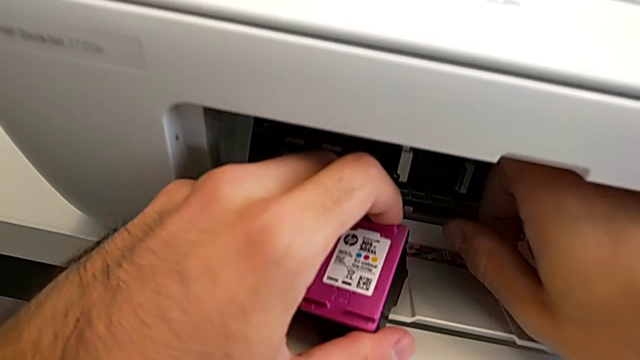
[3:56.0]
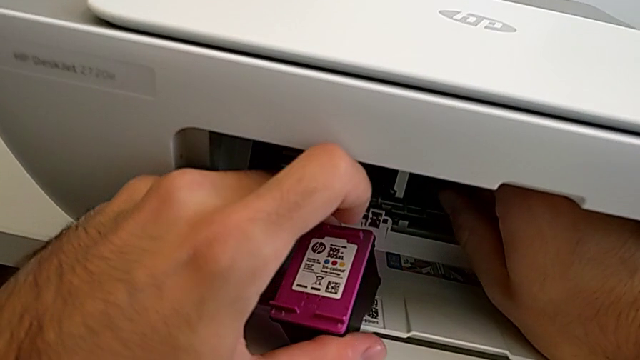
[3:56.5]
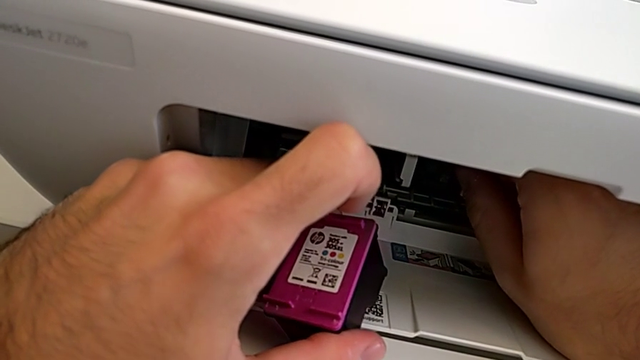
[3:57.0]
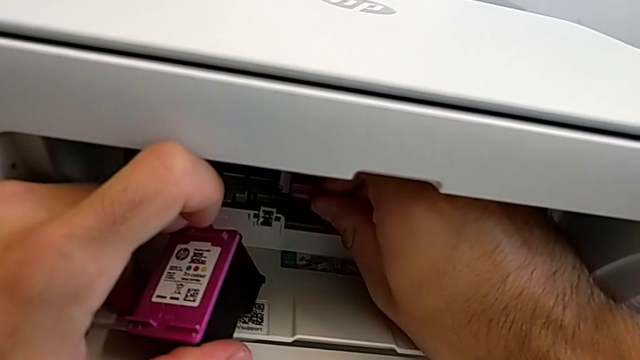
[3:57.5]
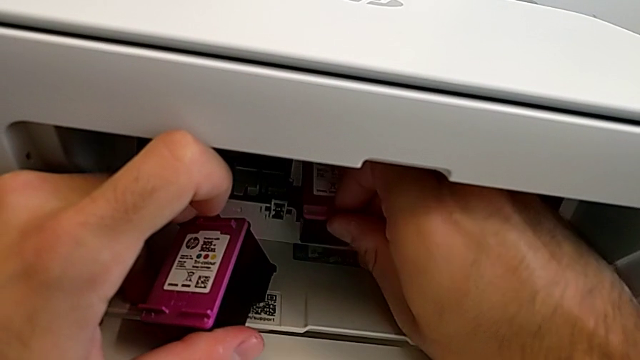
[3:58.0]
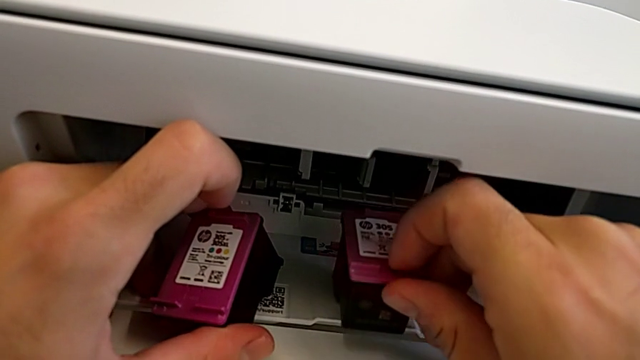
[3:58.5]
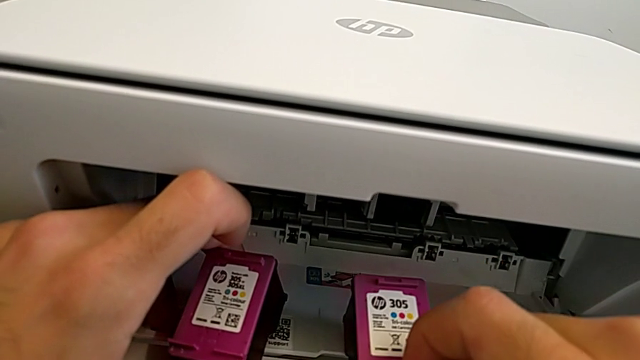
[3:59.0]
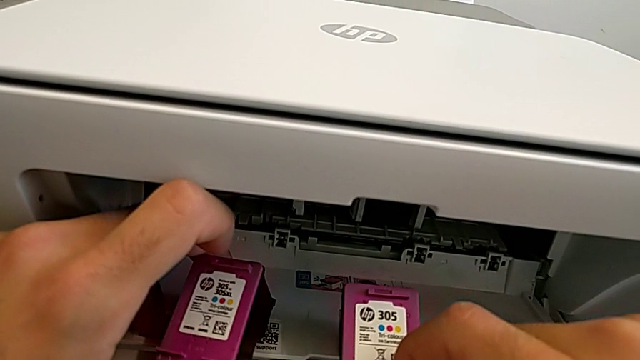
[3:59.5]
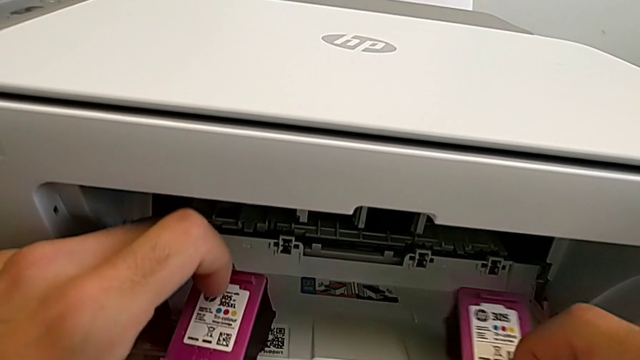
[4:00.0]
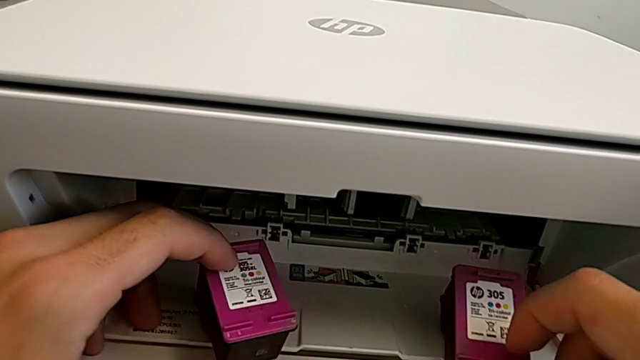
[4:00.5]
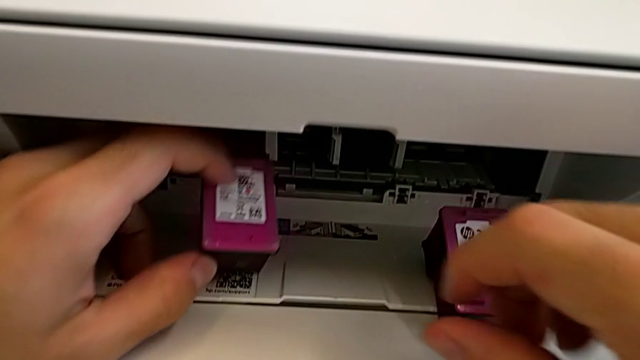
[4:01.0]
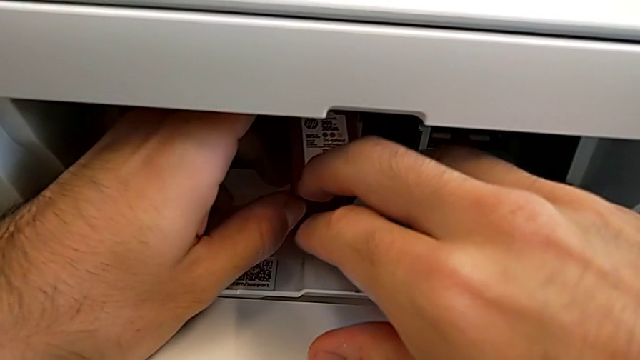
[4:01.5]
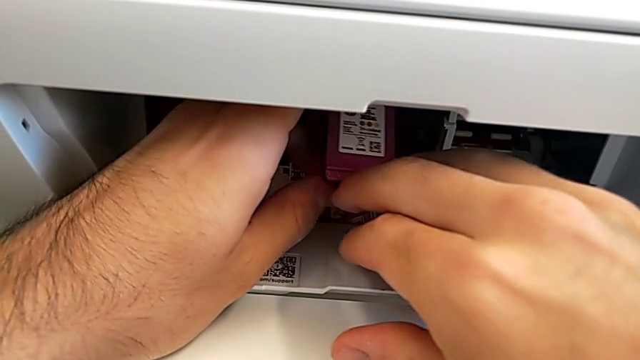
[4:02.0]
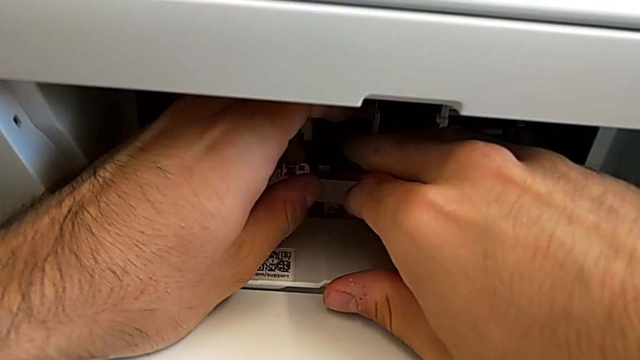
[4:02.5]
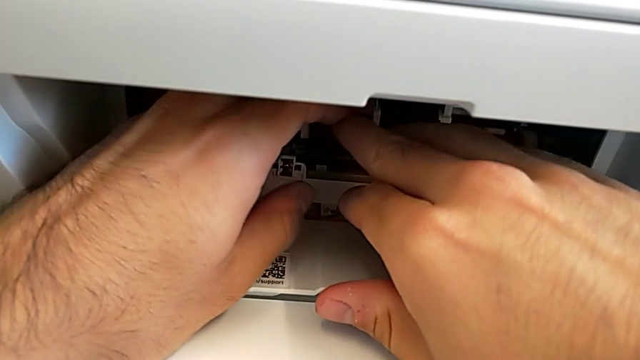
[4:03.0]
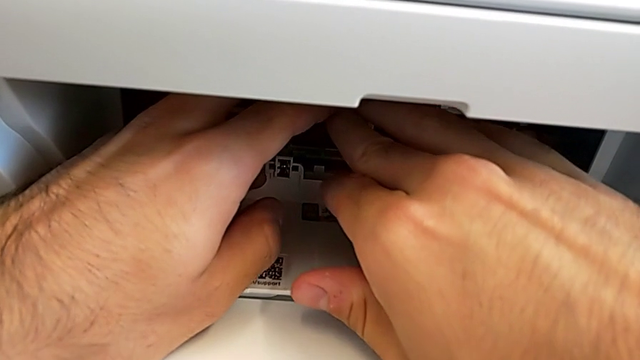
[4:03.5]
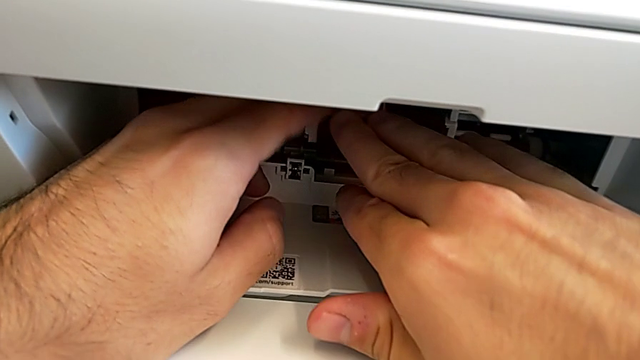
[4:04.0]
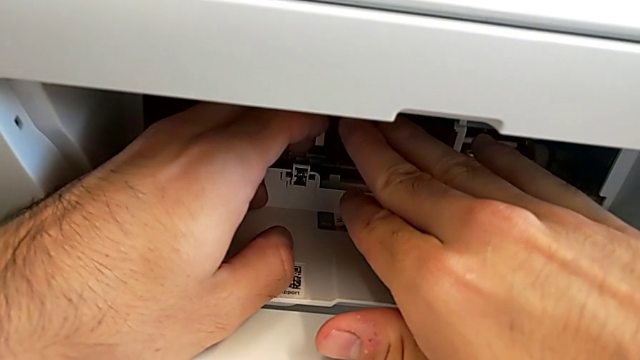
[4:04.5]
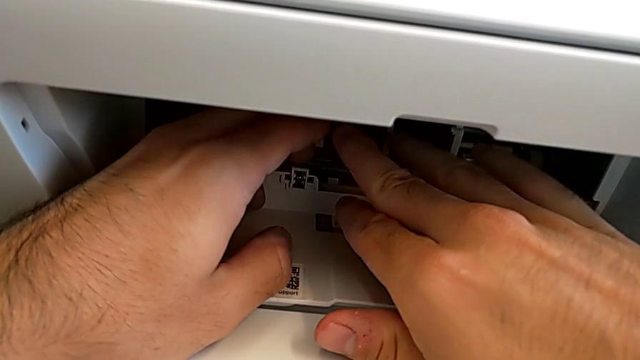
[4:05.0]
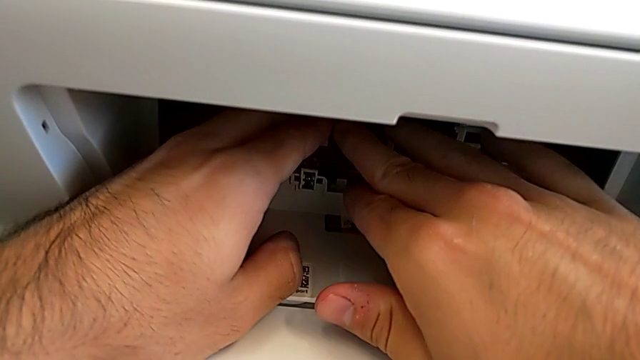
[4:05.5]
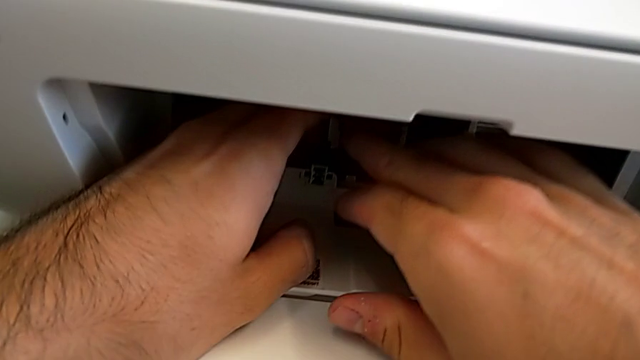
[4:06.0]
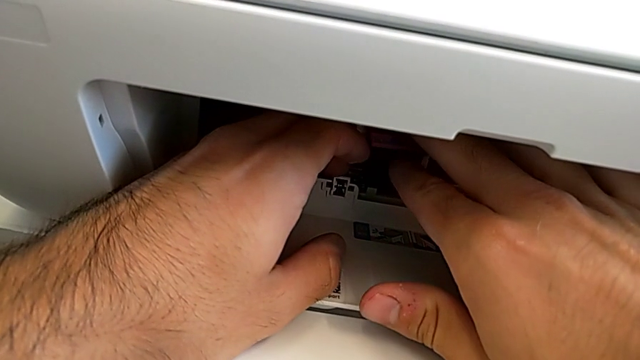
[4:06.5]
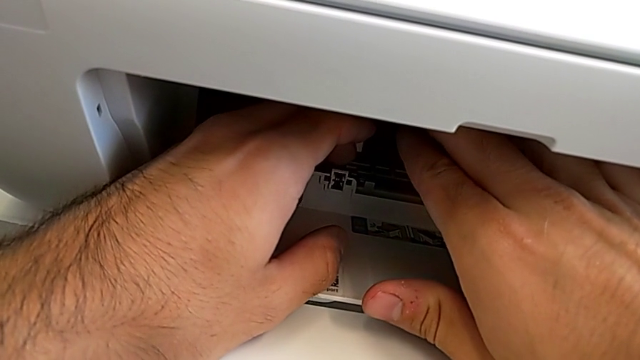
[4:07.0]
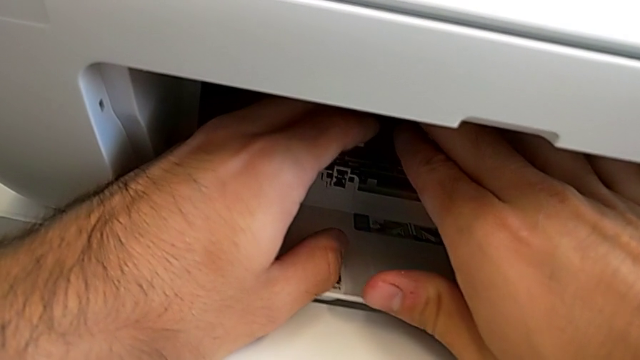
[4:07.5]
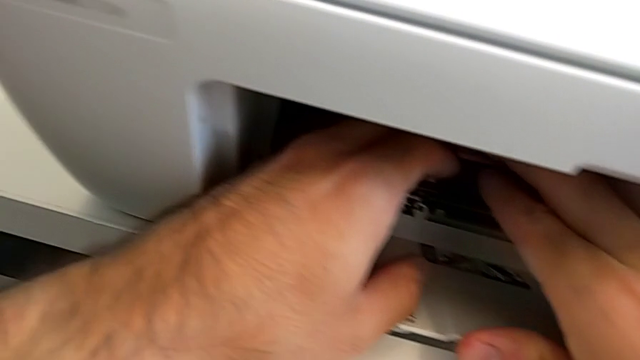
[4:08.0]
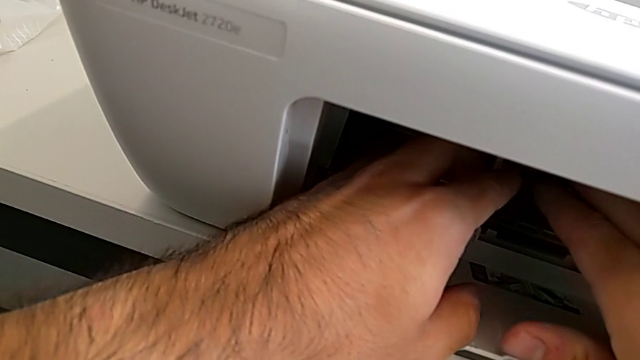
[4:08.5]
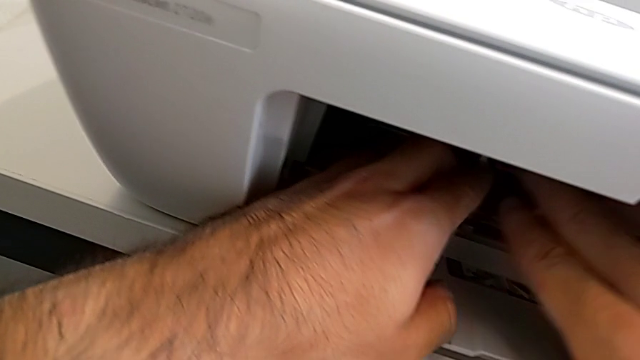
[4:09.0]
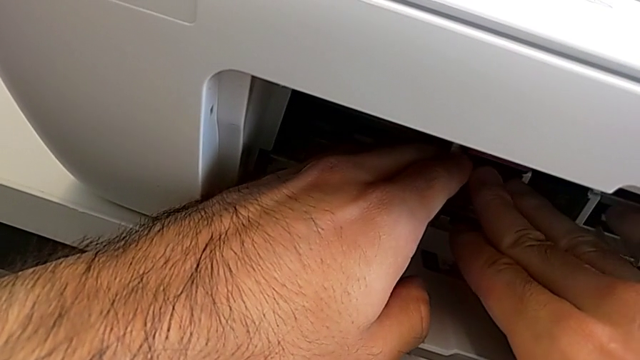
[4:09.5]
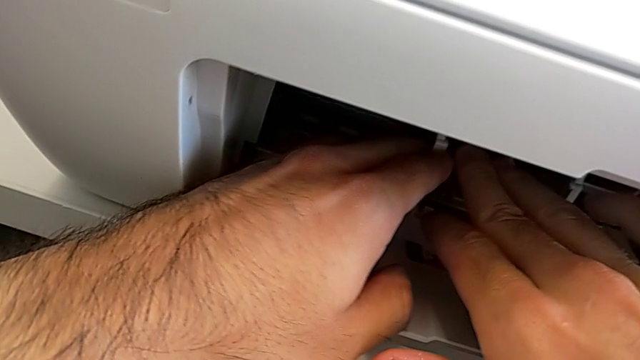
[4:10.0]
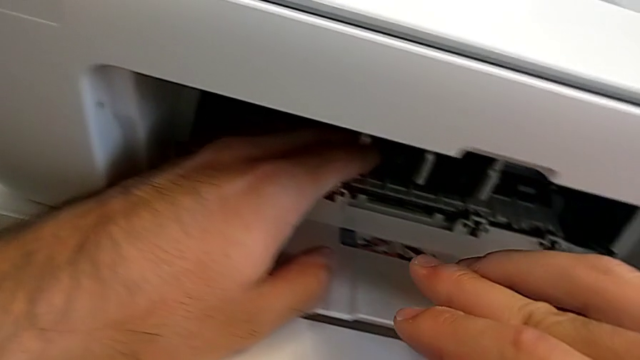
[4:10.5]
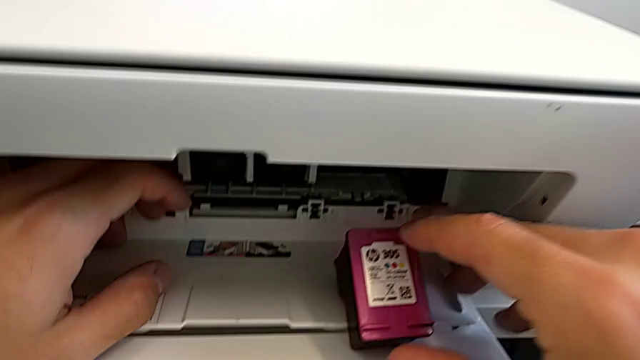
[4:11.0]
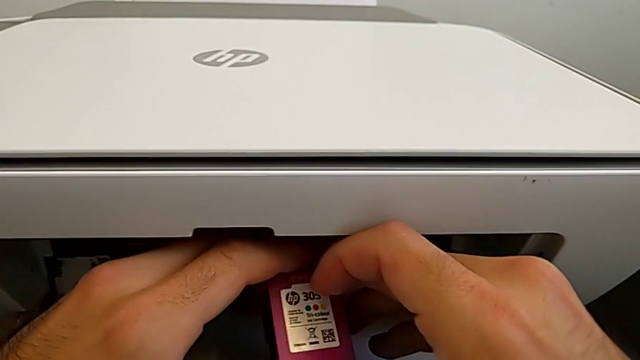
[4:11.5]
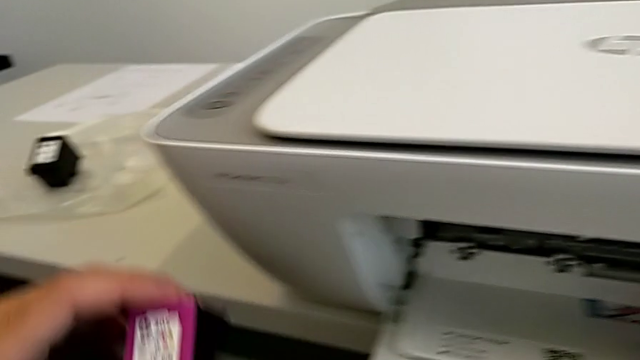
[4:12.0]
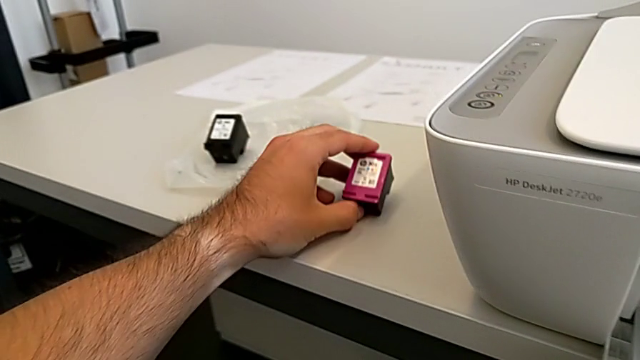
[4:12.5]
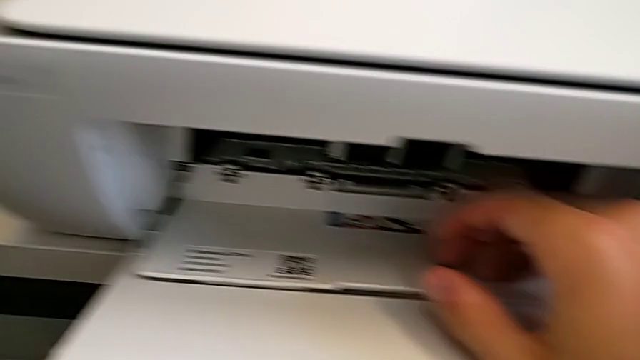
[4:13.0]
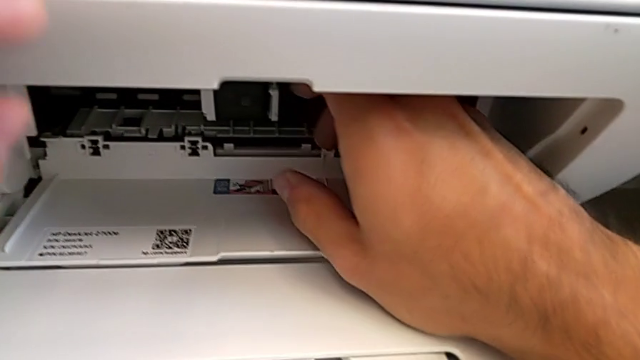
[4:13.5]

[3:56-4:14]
The camera wearer is exchanging a purple ink cartridge. They exchange the purple ink cartridge and drop it.

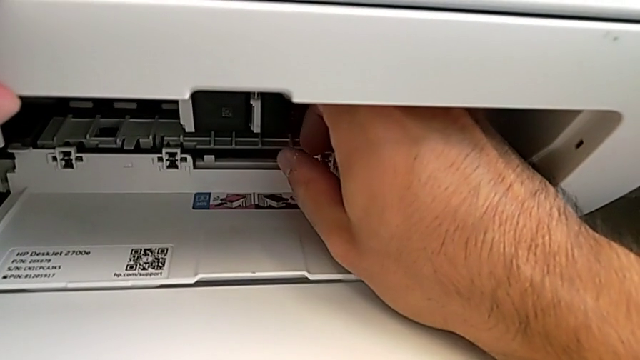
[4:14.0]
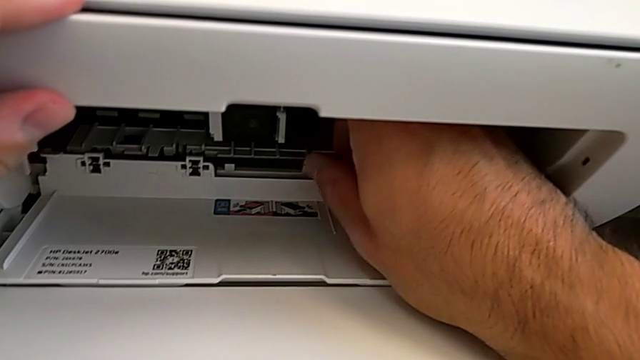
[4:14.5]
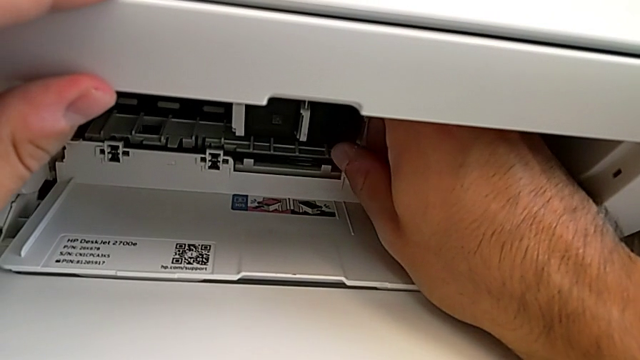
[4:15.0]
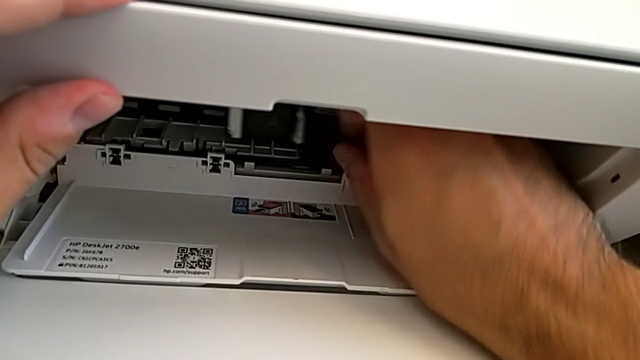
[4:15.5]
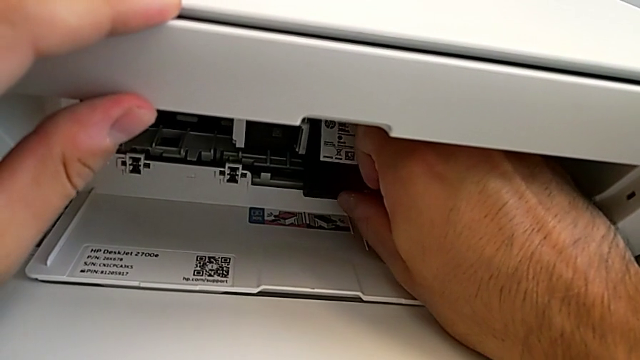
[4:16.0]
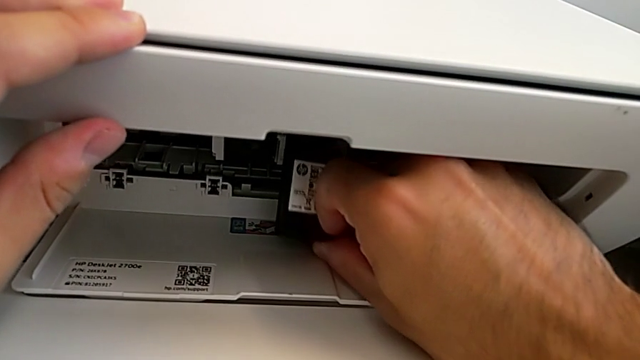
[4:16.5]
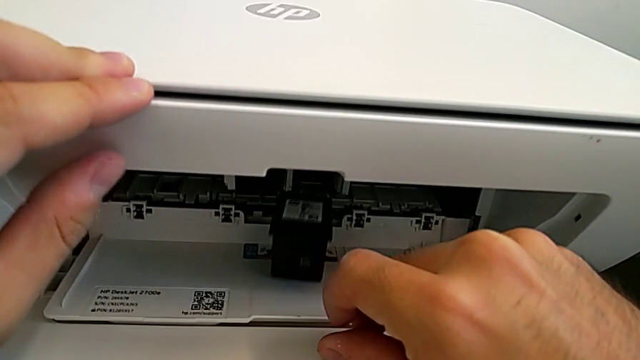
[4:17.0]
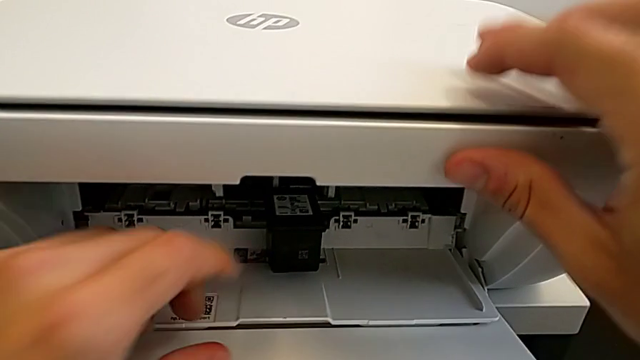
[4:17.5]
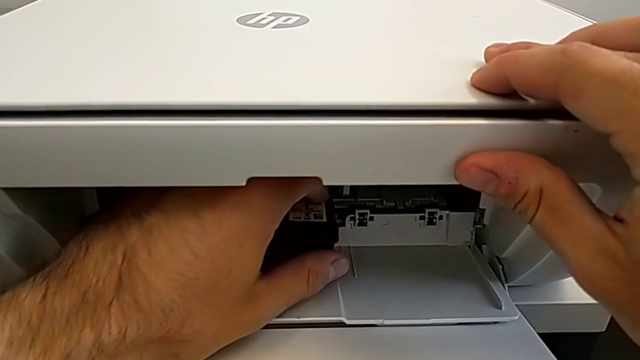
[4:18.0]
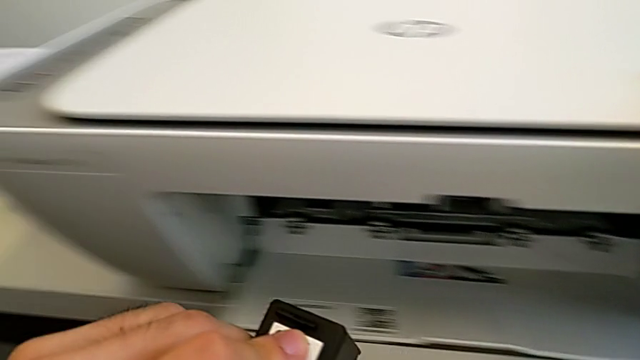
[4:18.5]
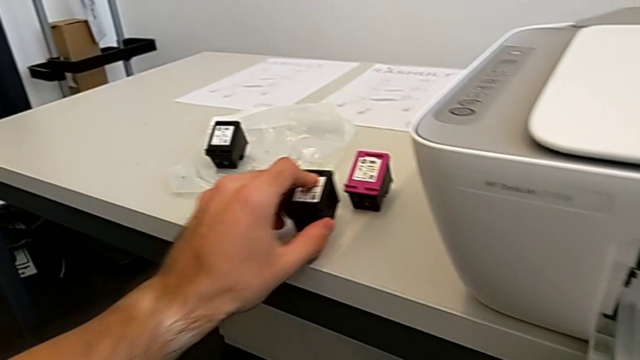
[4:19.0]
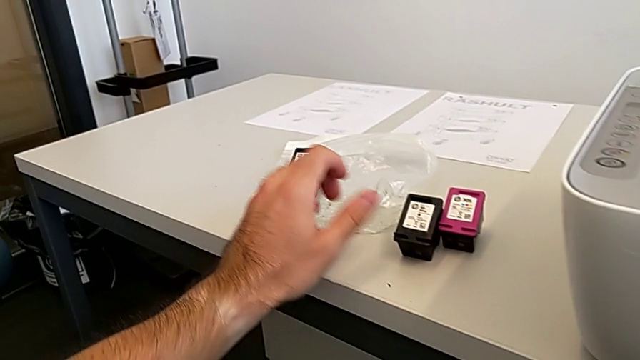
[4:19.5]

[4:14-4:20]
The camera wearer is exchanging a black ink cartridge. They withdraw the black ink cartridge, grab it and drop it.
